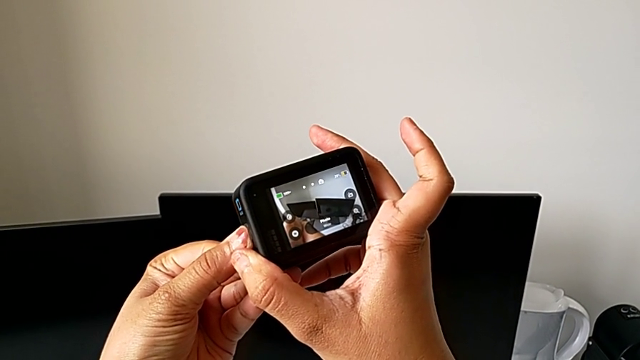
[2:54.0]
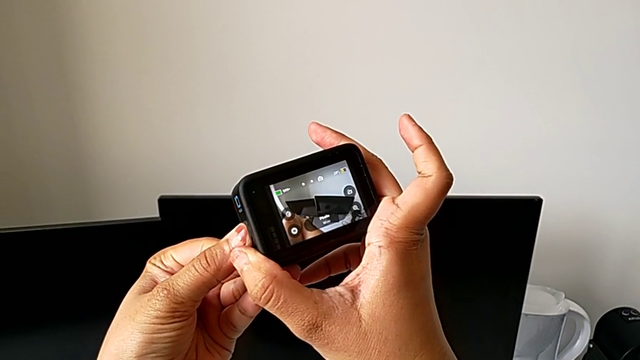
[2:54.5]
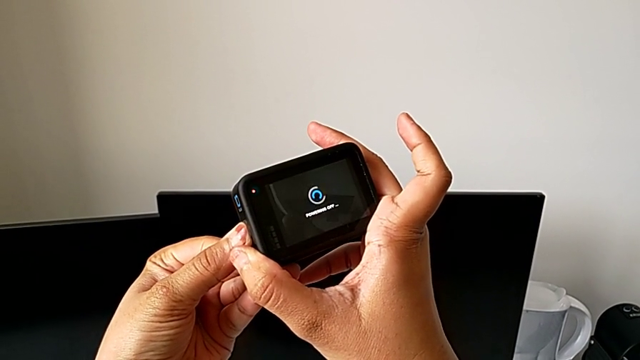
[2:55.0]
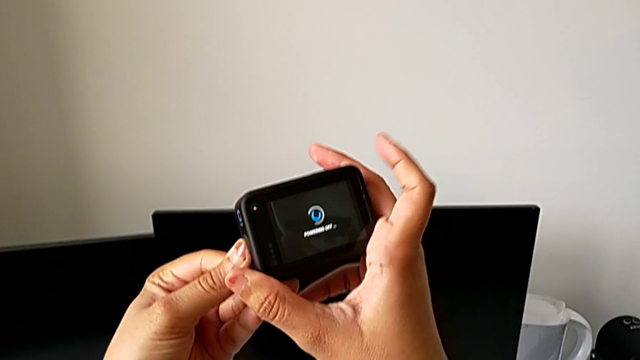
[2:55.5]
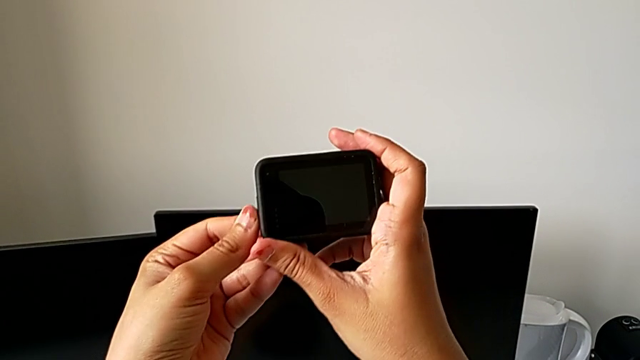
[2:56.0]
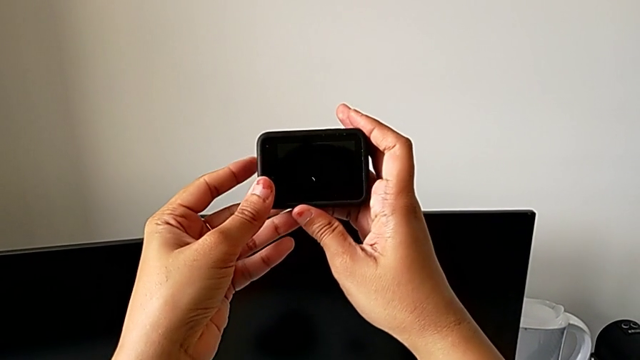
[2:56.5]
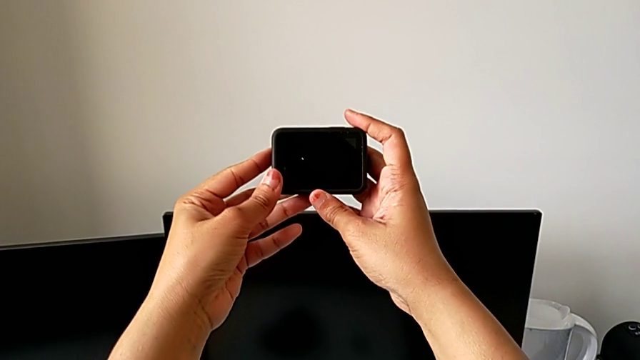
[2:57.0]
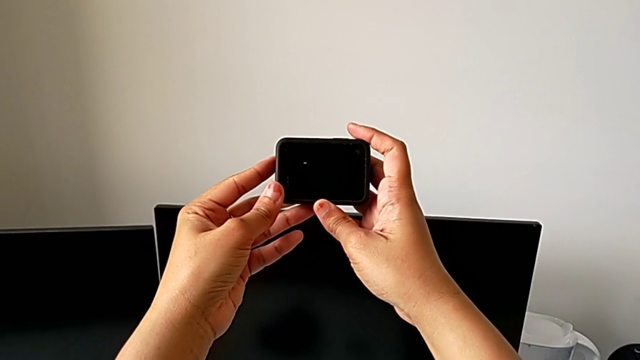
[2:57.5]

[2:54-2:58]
The camera wearer is turning off the GoPro. They hold the left button.

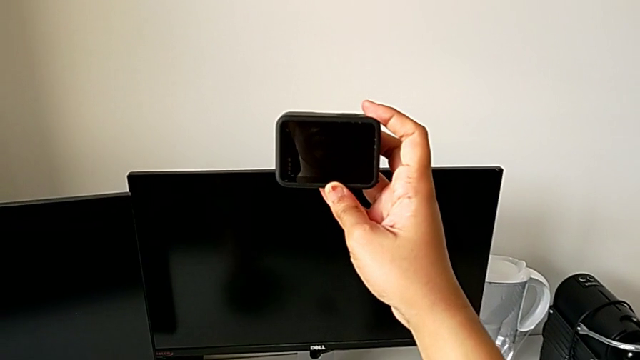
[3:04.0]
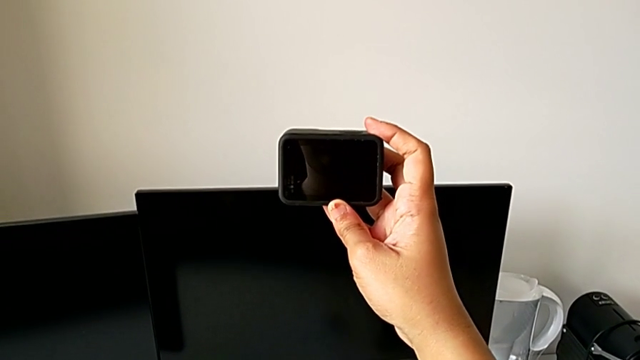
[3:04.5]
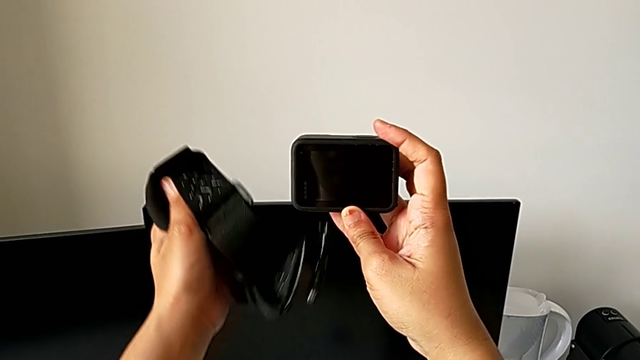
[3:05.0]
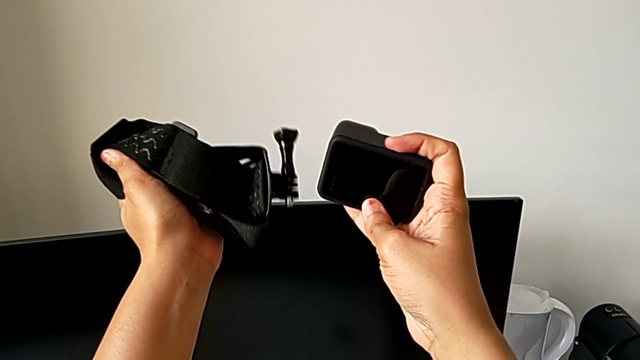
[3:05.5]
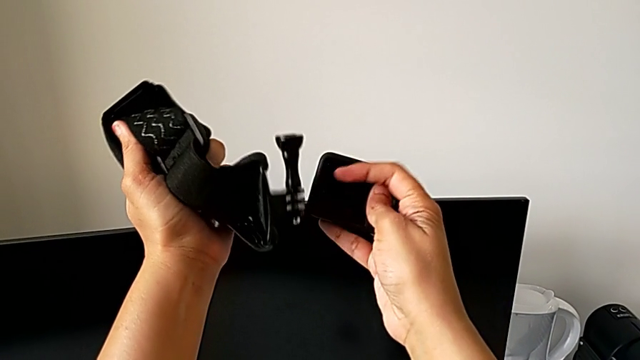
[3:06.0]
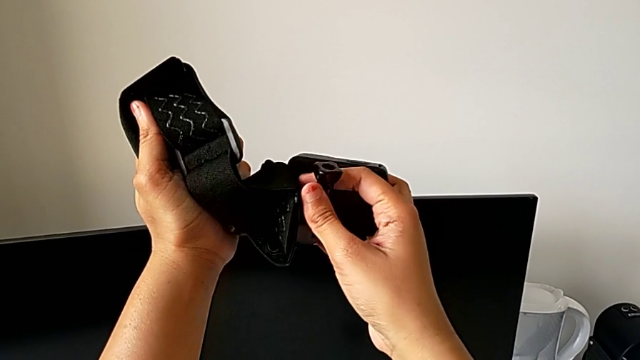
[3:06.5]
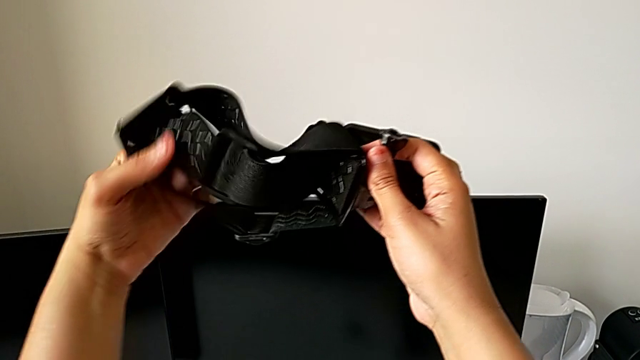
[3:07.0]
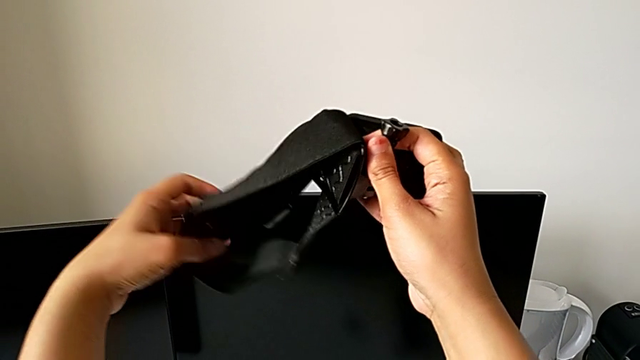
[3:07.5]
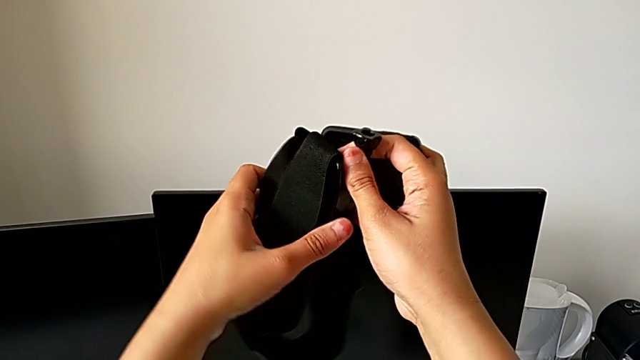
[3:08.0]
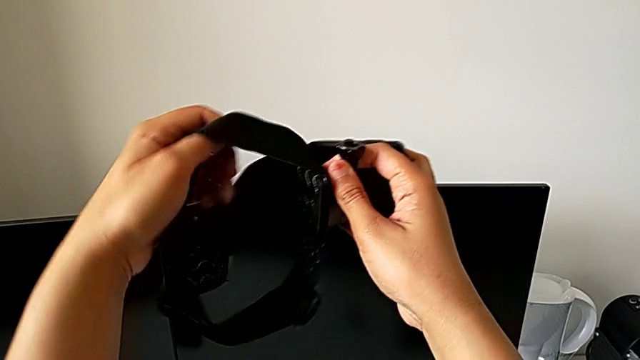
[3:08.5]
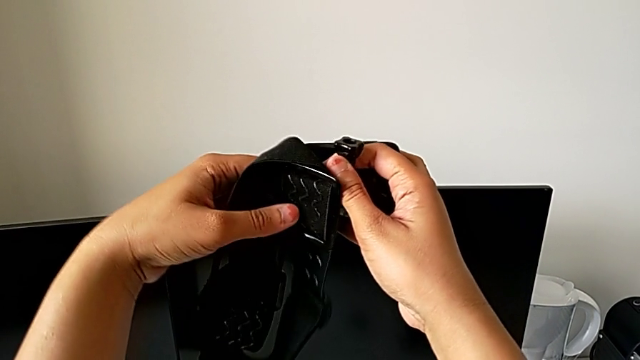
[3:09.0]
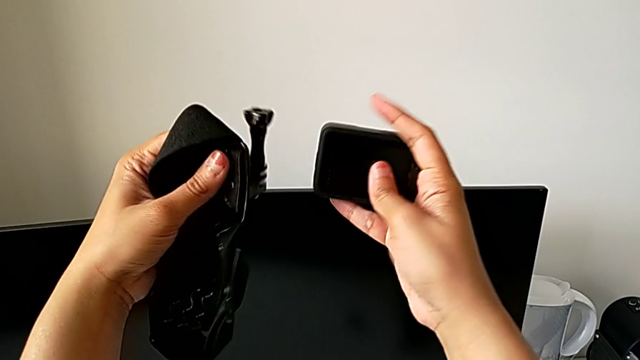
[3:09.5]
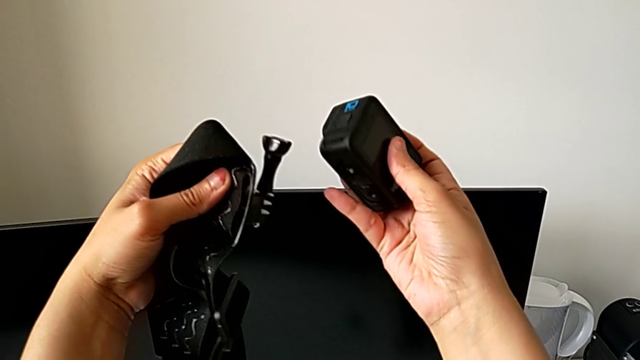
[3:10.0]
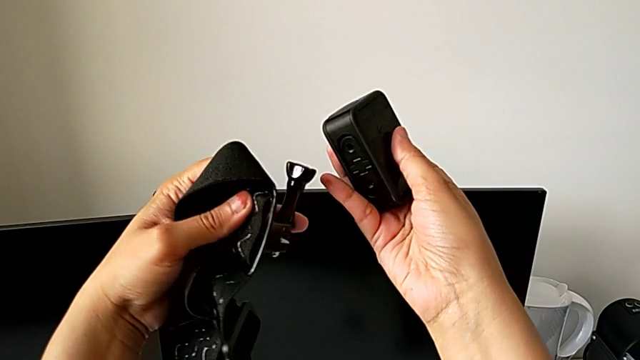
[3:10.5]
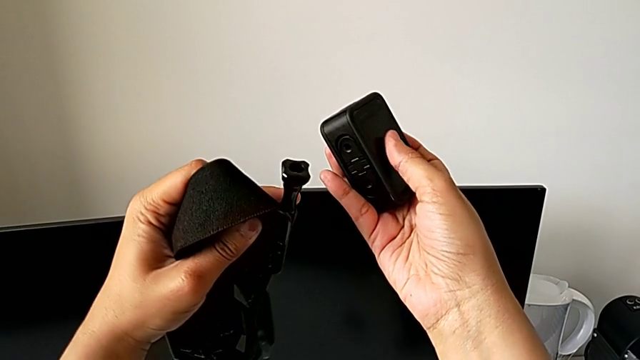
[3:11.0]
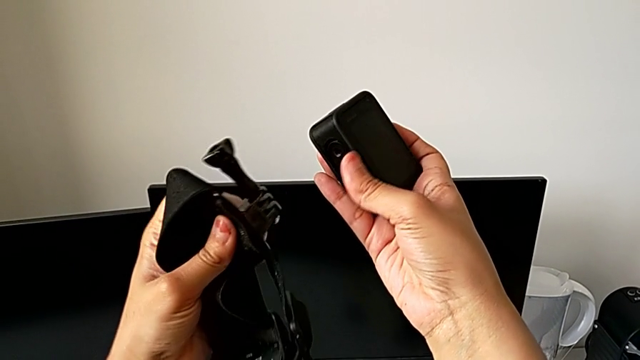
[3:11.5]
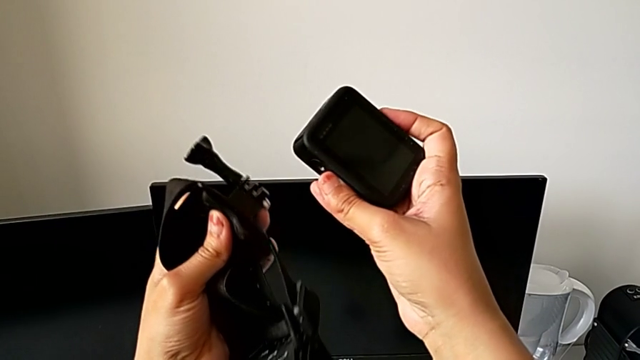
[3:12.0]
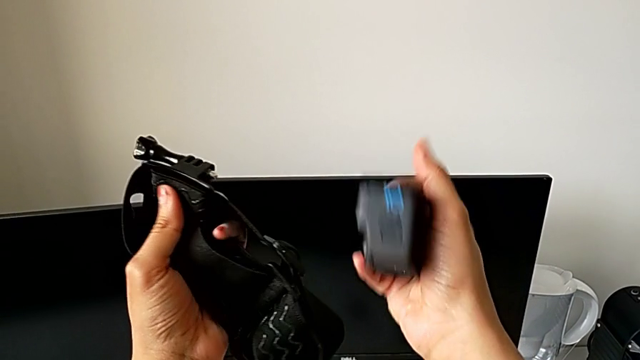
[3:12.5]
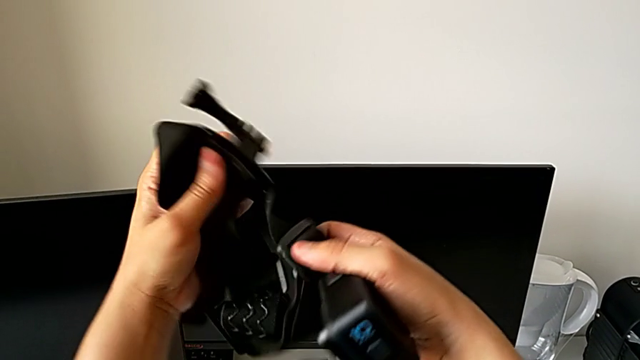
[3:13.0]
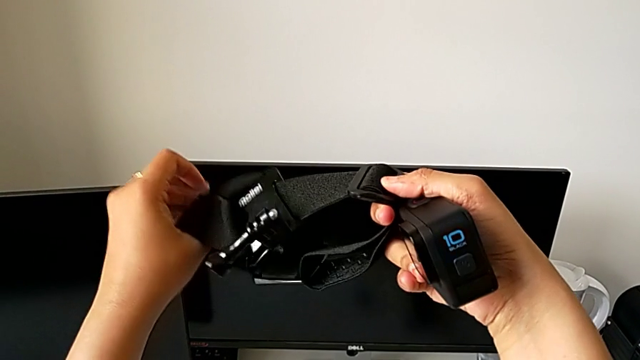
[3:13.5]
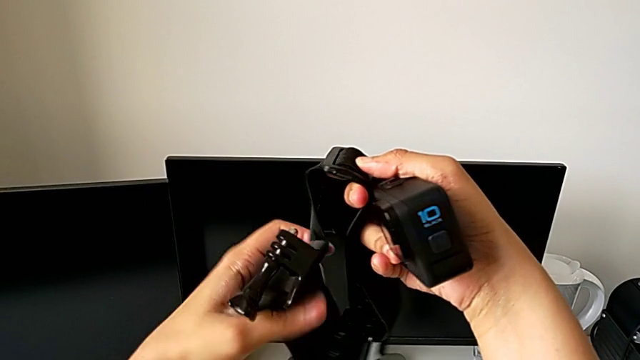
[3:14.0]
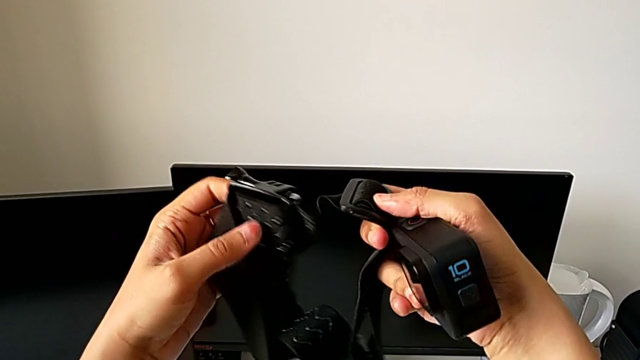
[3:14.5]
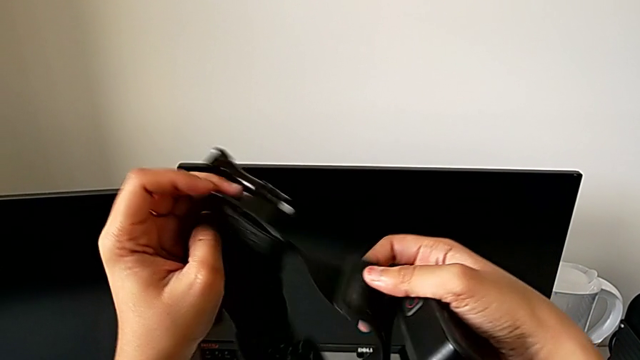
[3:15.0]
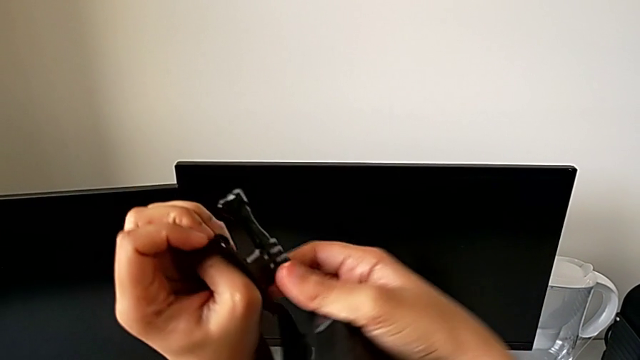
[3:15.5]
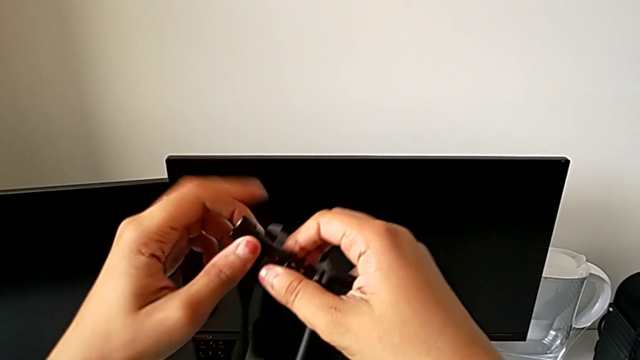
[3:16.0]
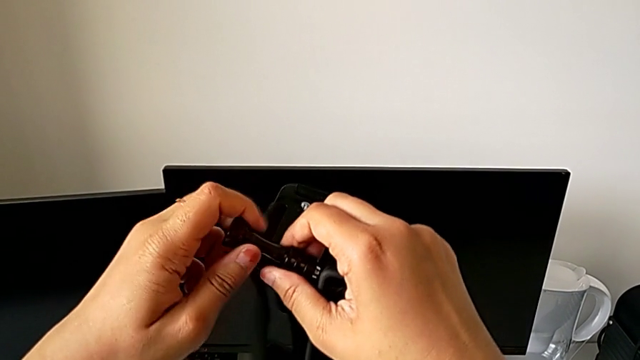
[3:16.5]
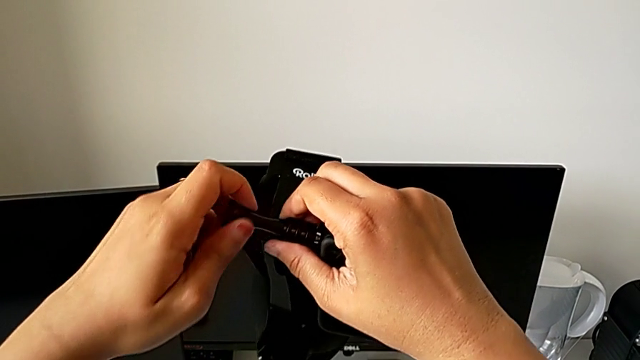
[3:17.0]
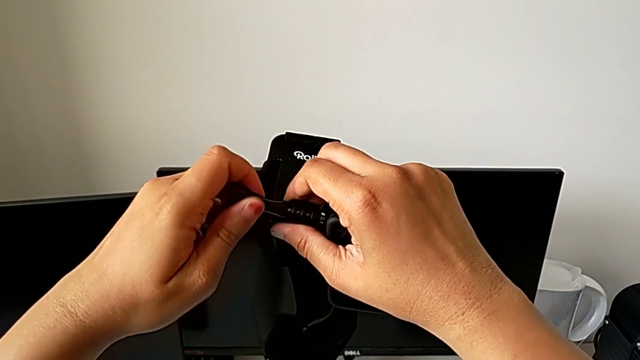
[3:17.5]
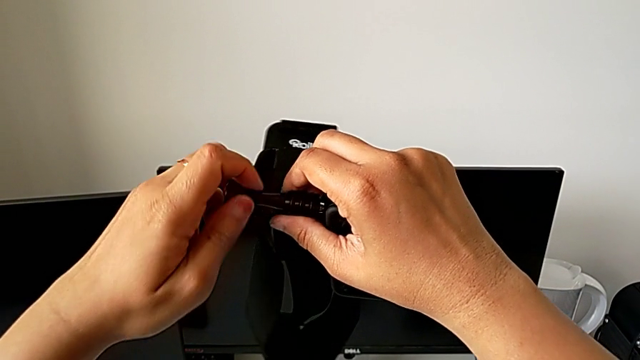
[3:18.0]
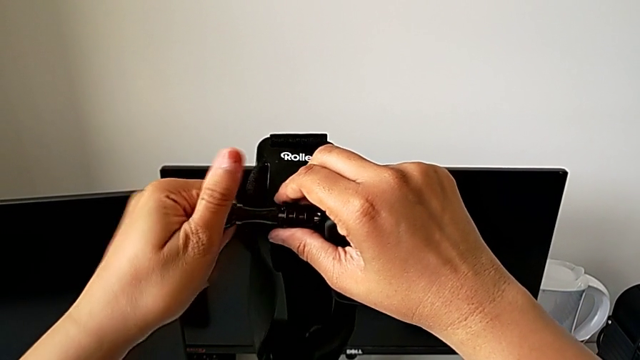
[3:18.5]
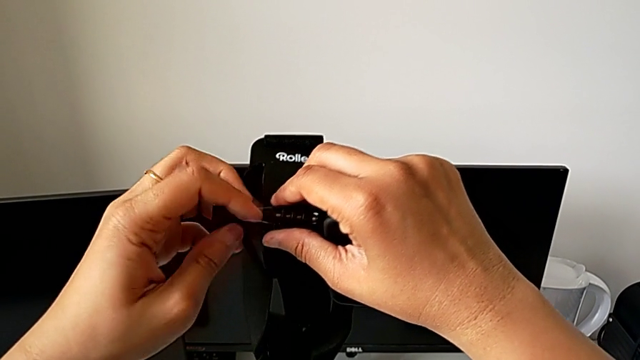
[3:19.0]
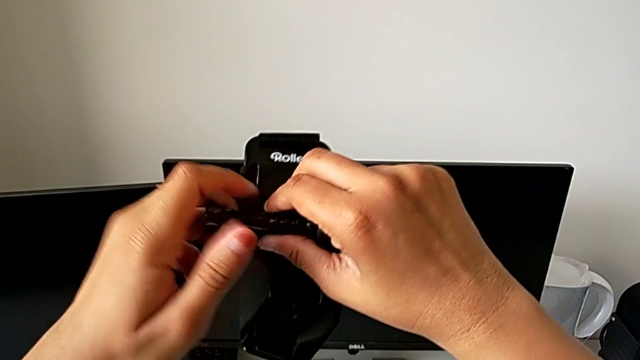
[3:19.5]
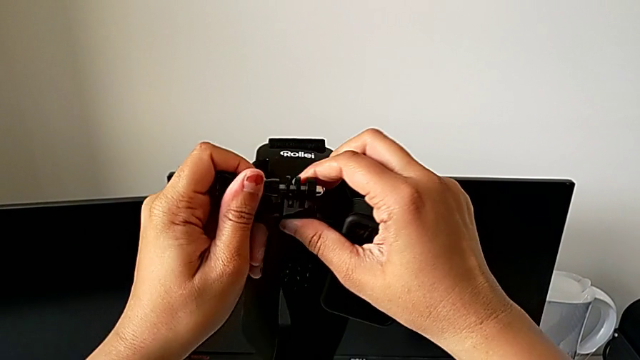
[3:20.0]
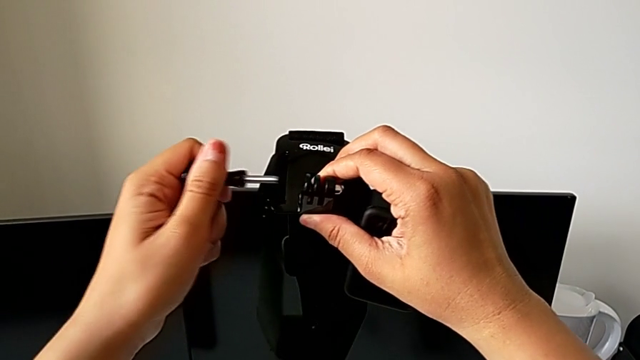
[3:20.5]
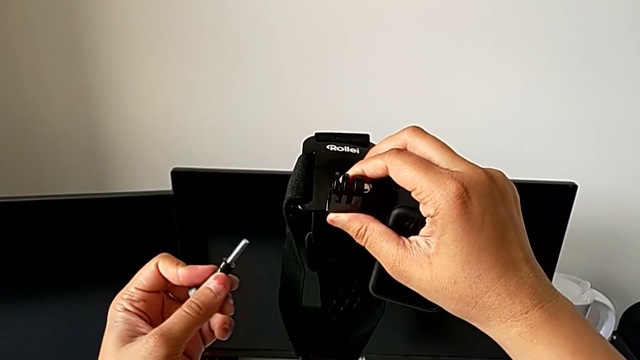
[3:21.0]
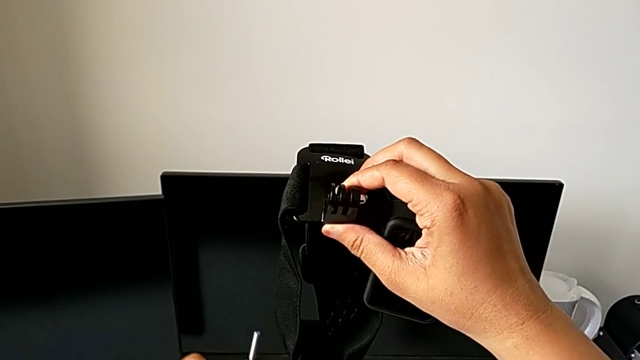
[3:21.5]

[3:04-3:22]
The camera wearer is mounting the GoPro on the strap. They lift the strap, hold it, grab it, grab the screw, unscrew it and withdraw it.
